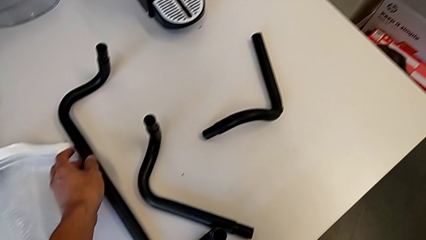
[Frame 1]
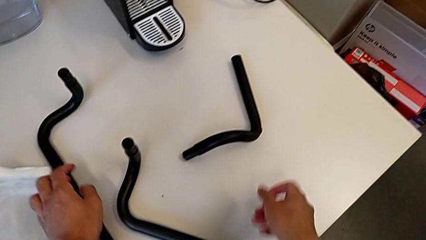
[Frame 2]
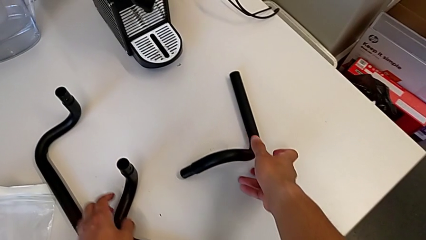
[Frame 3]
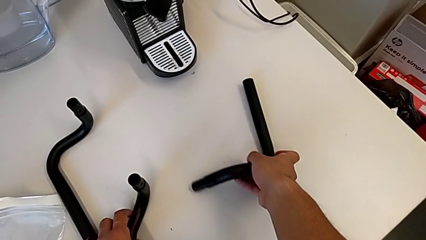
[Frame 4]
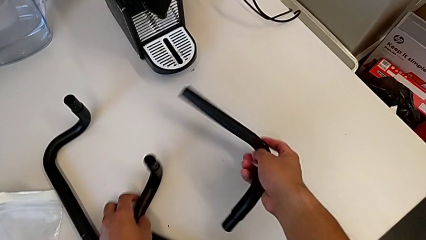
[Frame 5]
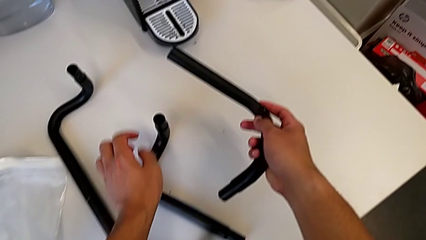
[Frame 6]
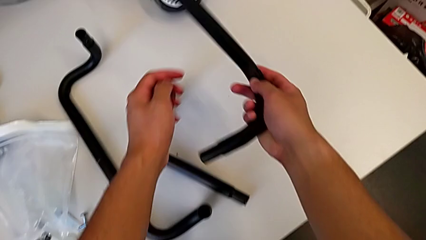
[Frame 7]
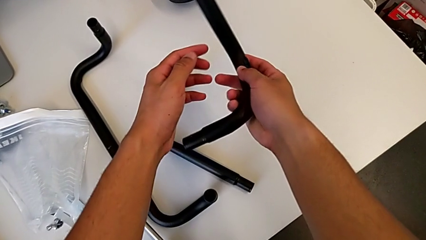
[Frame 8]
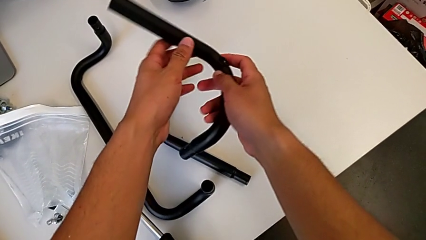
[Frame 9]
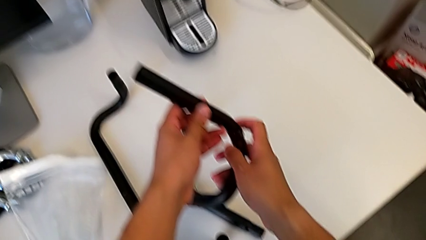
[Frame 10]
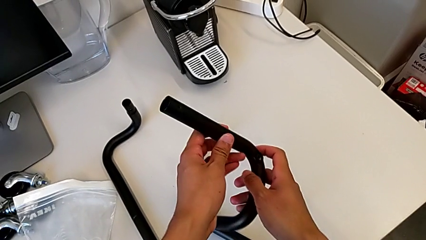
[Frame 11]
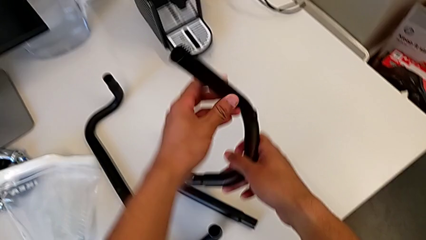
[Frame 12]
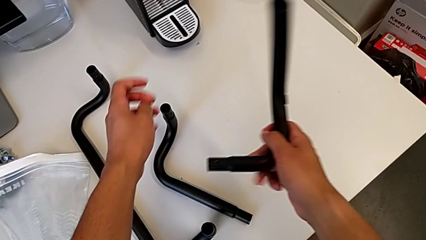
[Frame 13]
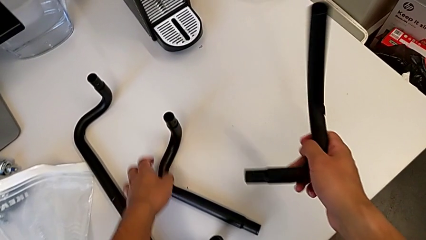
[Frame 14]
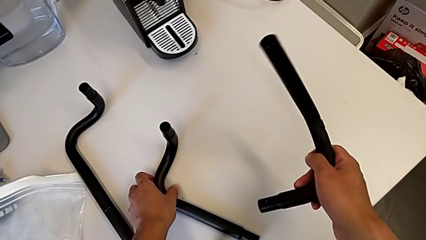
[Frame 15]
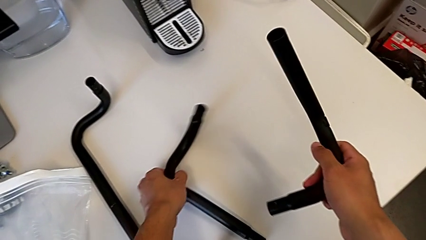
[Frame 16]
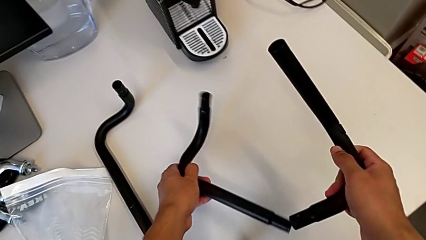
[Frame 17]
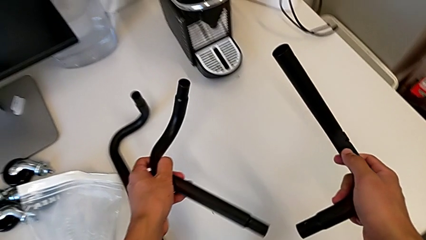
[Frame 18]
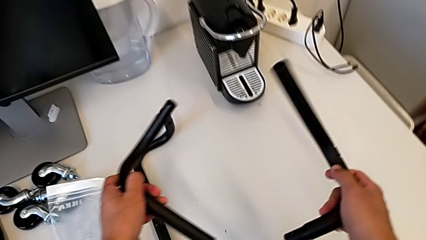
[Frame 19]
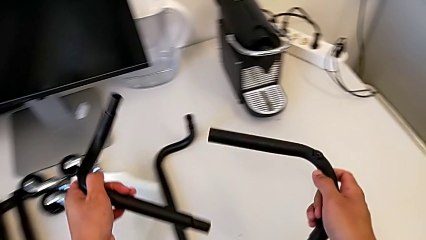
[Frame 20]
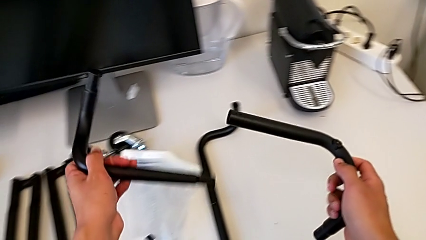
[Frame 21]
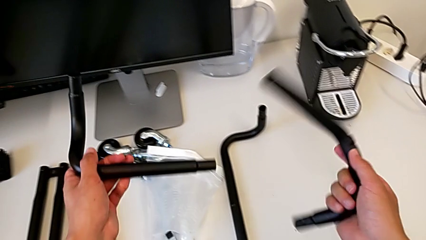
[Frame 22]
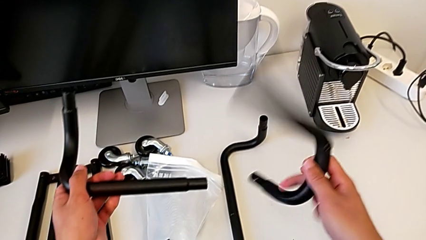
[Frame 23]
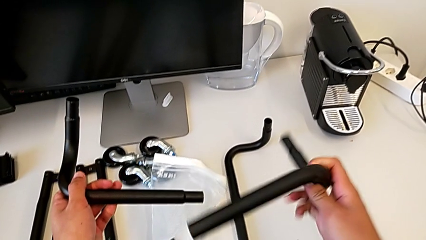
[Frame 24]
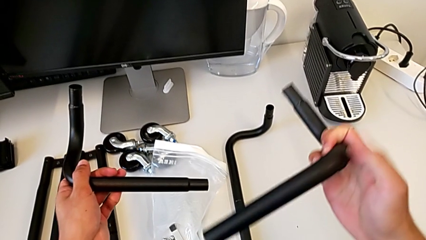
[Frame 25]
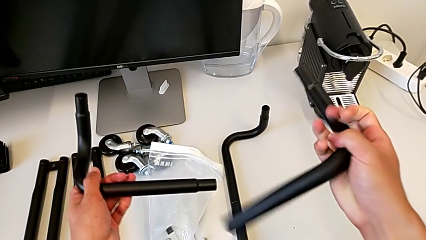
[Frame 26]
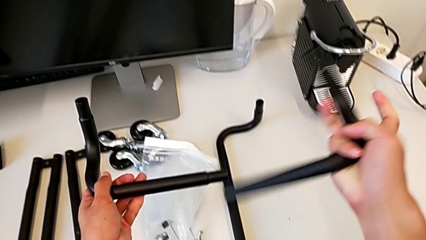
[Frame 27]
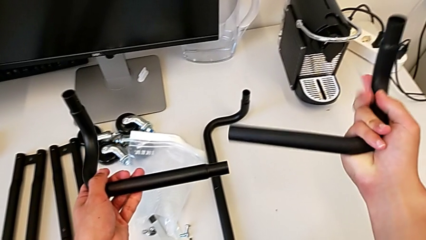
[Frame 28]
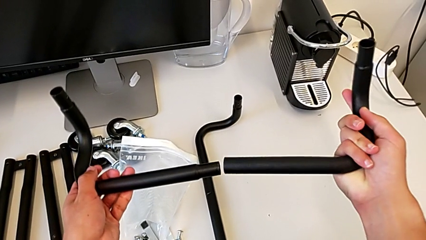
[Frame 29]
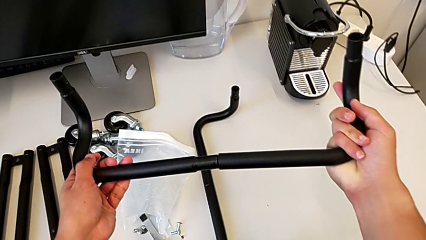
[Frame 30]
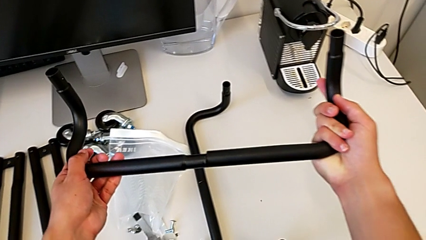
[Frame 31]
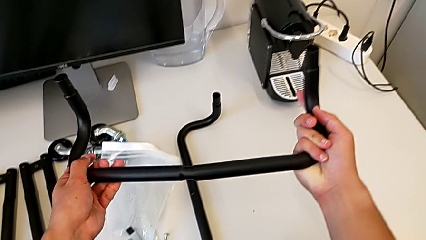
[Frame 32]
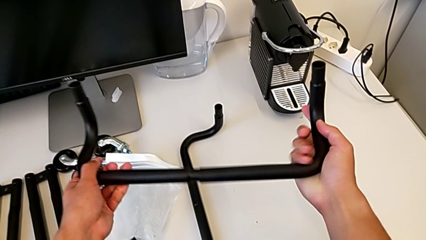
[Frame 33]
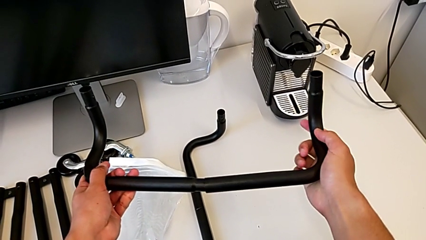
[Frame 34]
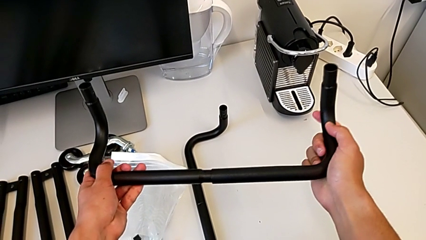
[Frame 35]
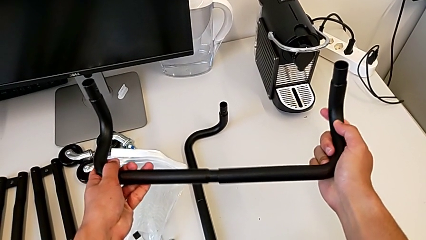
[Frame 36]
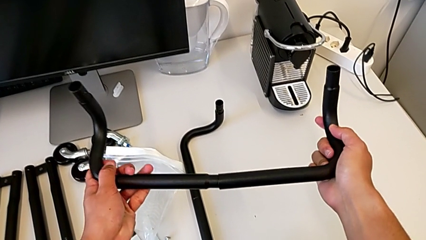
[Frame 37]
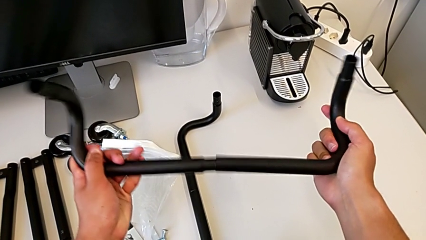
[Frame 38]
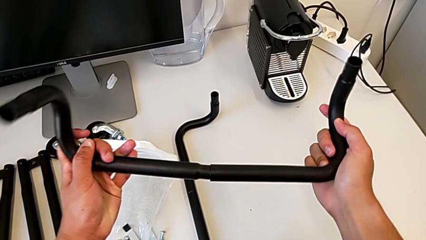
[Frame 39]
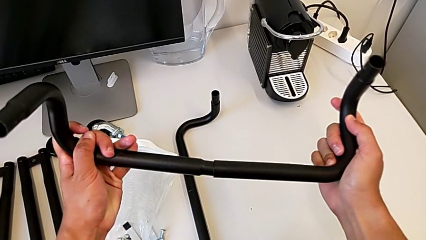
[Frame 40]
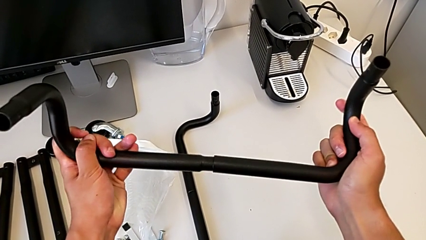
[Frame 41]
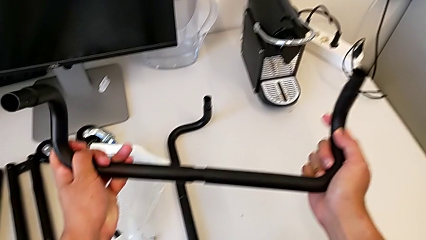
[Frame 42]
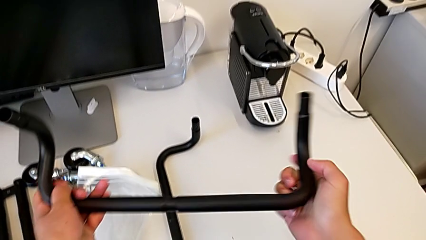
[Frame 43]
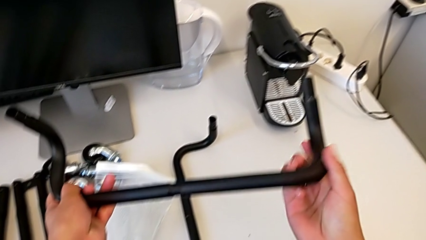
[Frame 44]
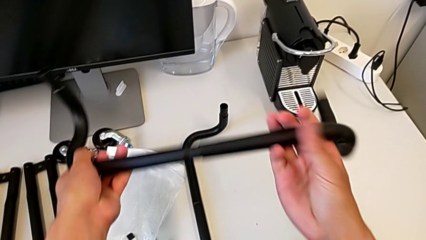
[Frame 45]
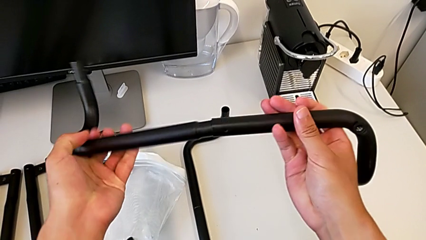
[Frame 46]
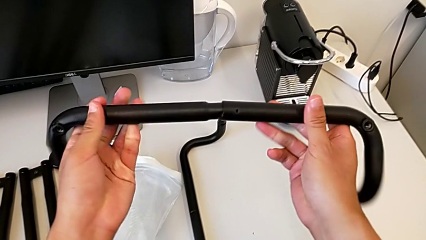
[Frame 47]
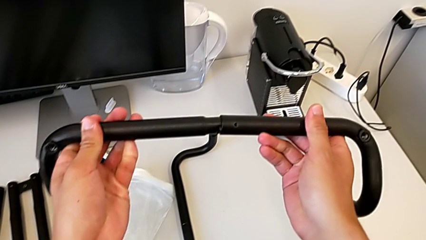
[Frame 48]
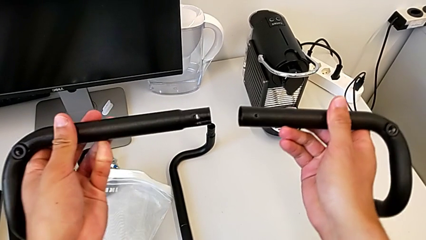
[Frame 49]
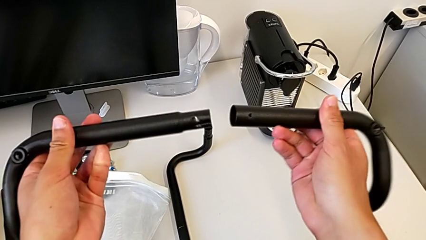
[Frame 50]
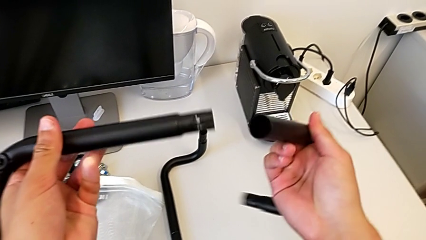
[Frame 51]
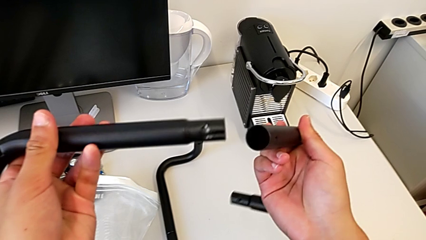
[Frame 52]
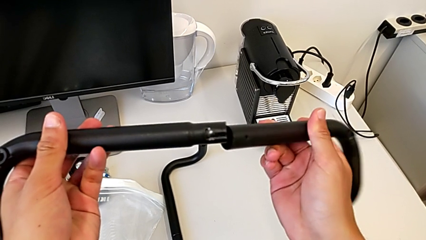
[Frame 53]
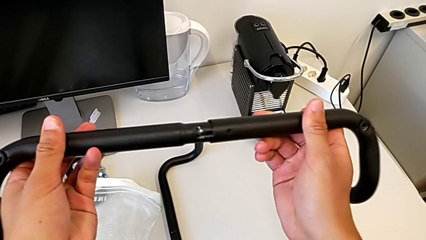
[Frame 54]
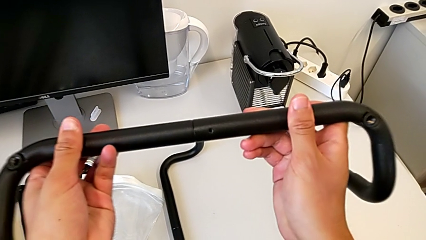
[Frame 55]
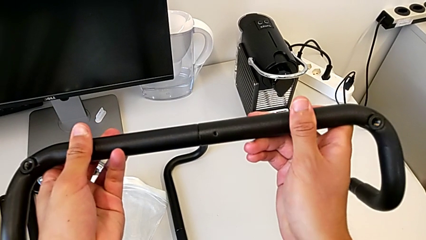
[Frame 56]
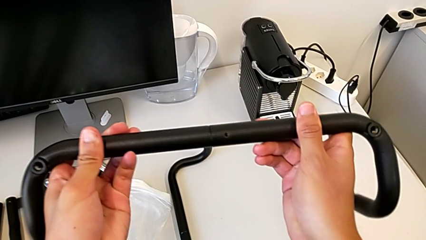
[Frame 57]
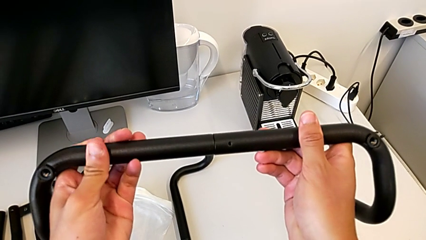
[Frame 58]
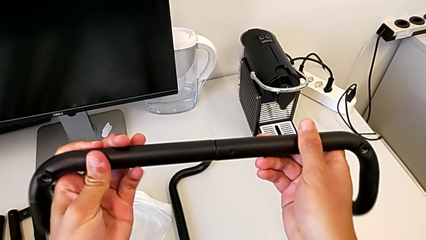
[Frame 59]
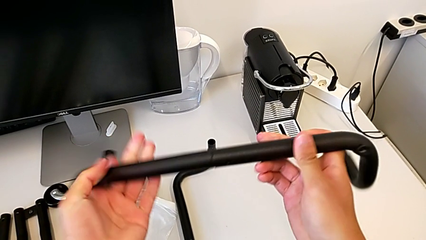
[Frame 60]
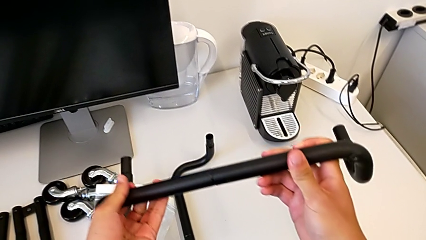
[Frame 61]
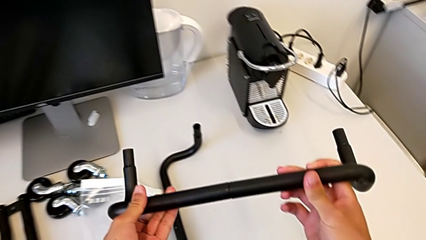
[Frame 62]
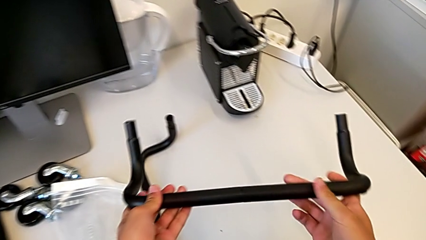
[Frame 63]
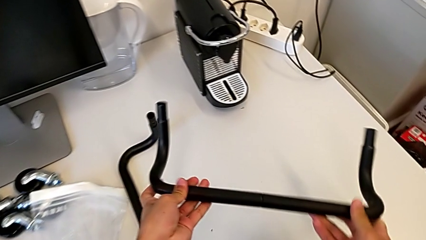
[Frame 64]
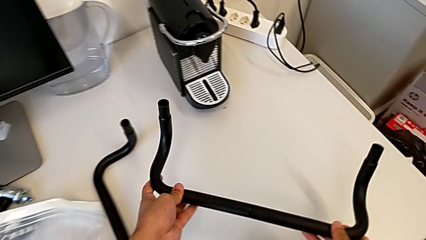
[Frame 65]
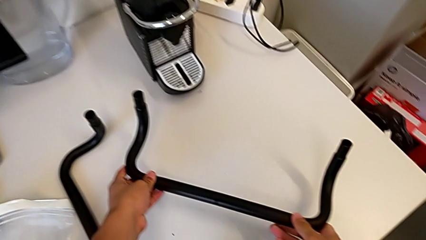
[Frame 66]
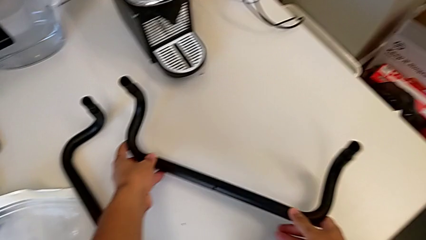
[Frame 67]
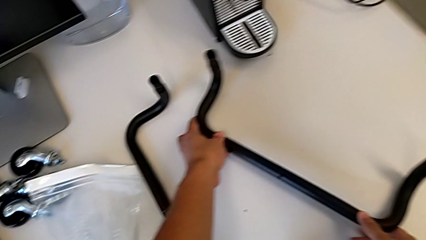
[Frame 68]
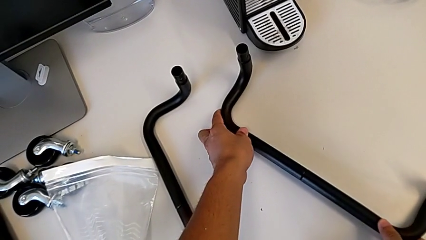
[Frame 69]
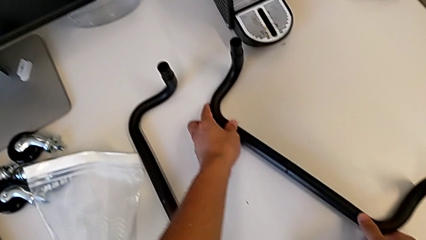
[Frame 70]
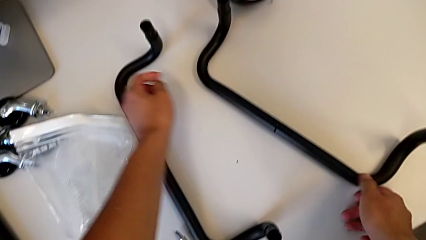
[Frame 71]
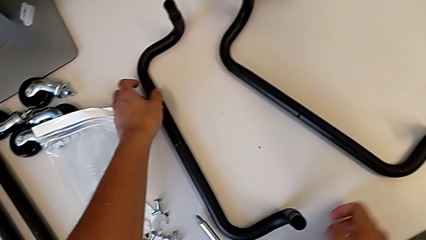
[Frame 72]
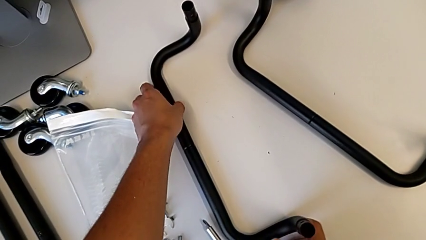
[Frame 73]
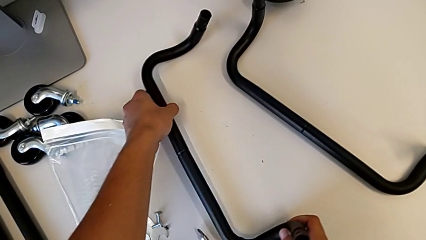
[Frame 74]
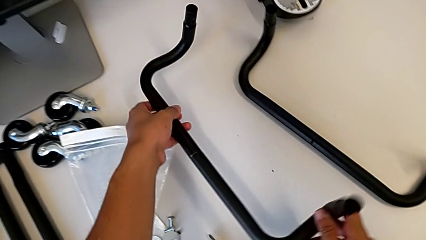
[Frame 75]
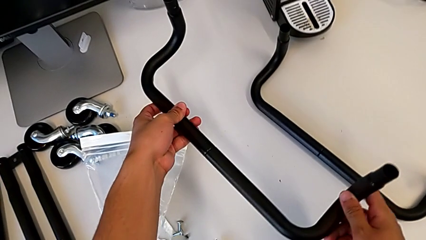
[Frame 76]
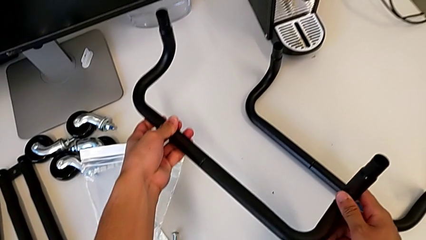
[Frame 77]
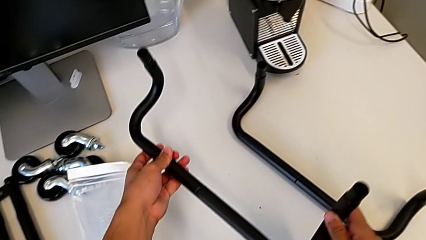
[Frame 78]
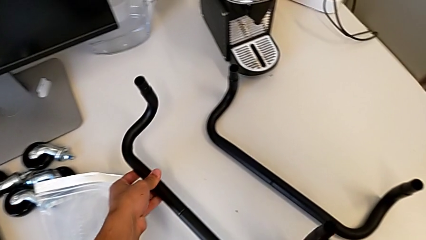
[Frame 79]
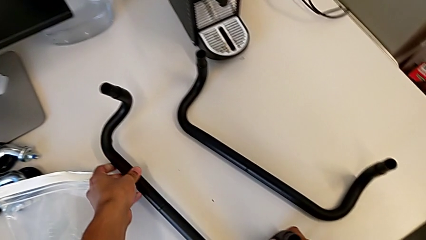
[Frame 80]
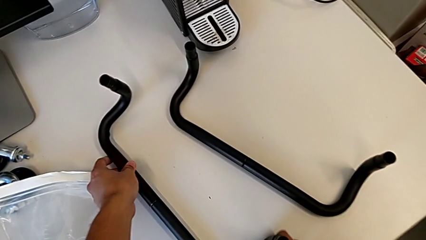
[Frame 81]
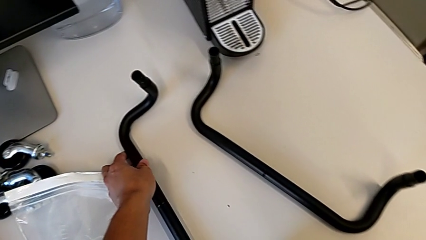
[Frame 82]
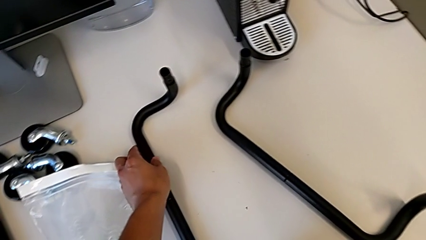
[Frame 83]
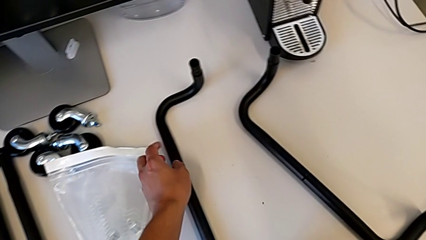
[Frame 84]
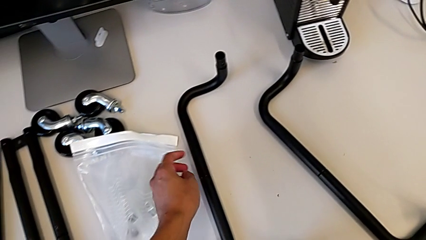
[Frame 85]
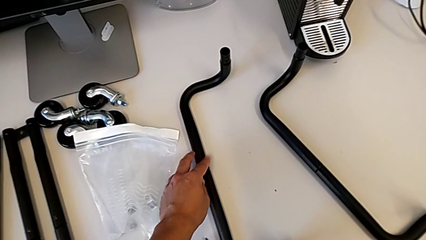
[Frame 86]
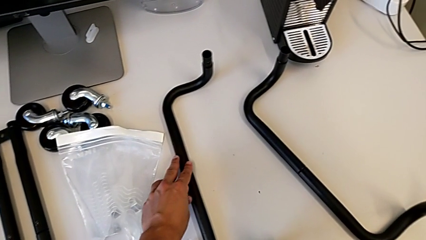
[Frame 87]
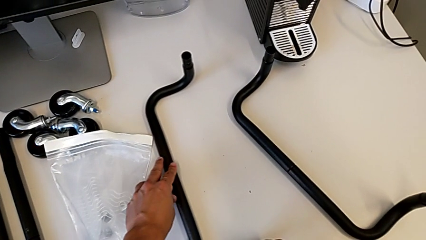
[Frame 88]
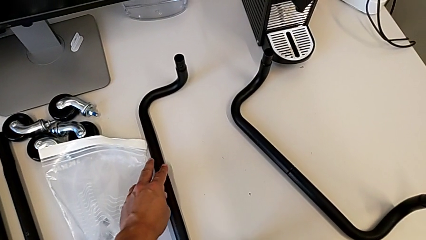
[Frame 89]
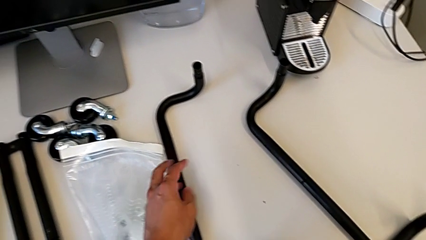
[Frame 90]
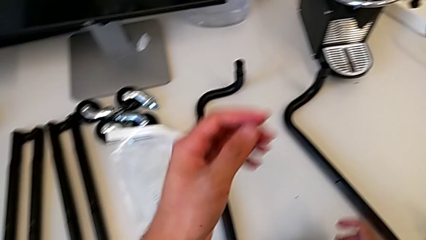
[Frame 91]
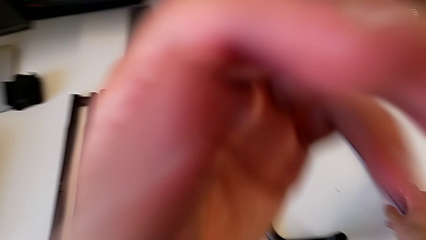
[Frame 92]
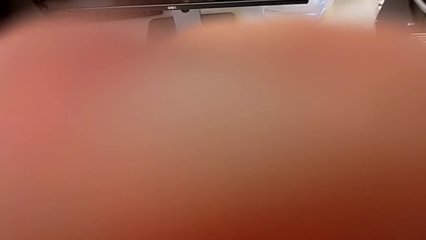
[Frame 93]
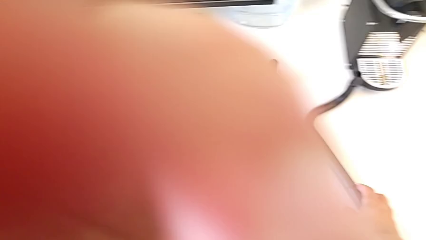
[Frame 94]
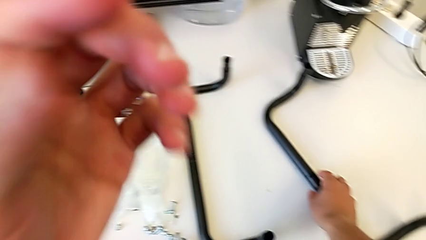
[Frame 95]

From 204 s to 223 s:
The camera wearer is assembling the base frame. They grab the second frame, align it and assemble it. They grab the frame.
